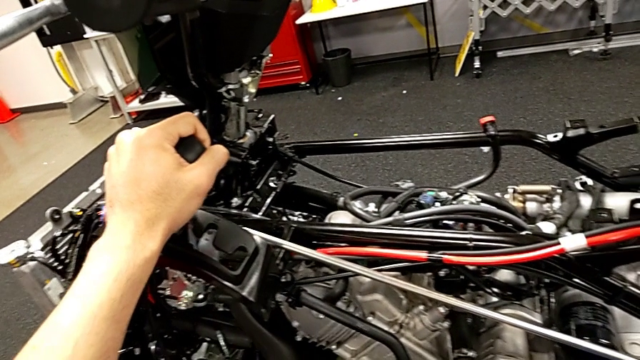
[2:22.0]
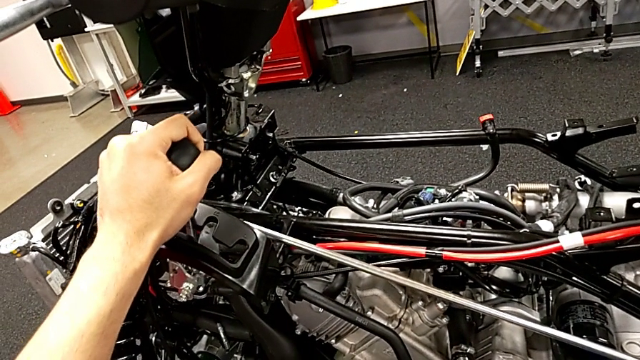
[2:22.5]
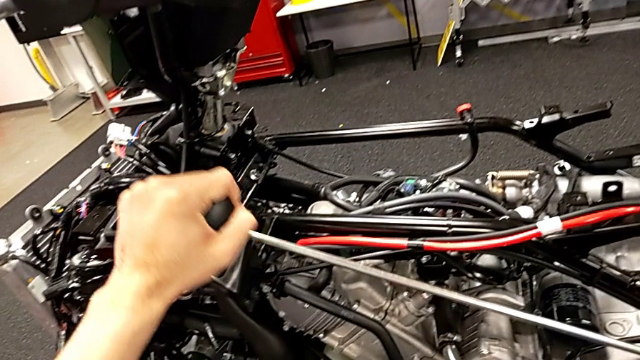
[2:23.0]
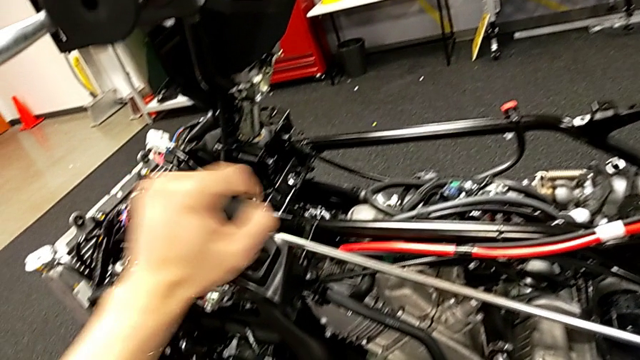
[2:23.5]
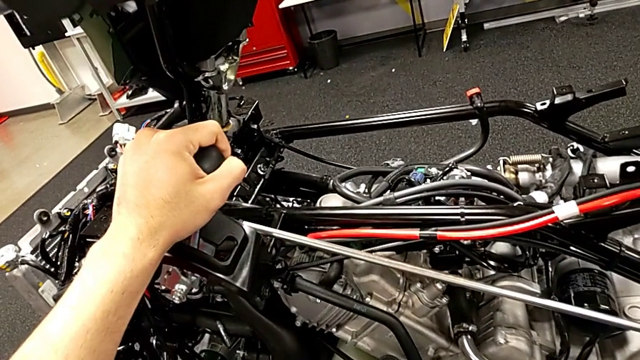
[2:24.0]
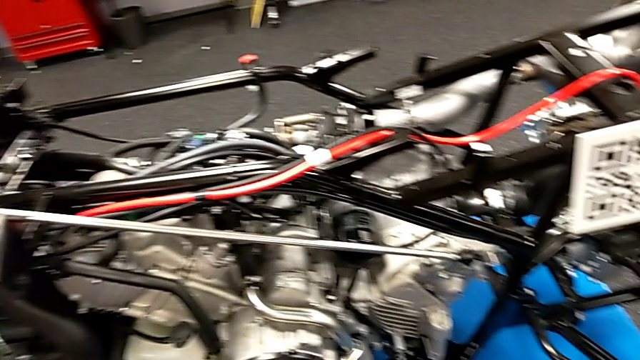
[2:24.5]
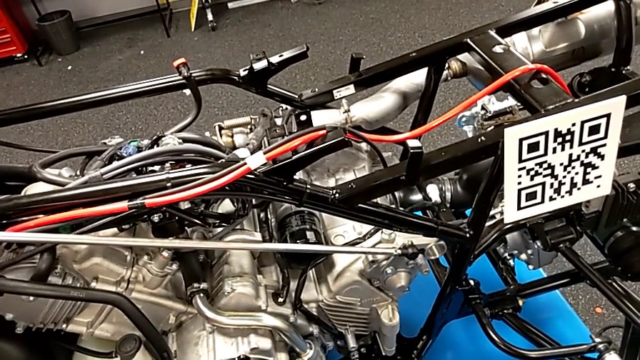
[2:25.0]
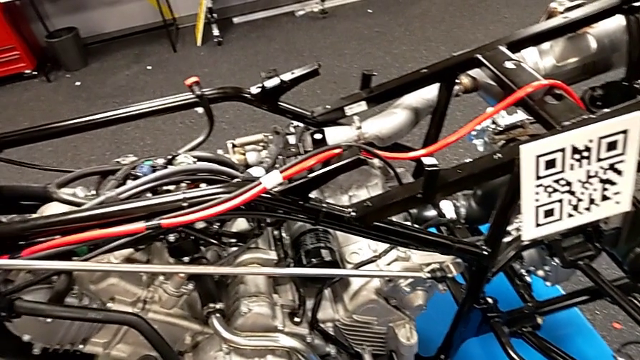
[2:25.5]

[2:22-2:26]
The camera wearer is shifting all the gears. They keep shifting the lever.

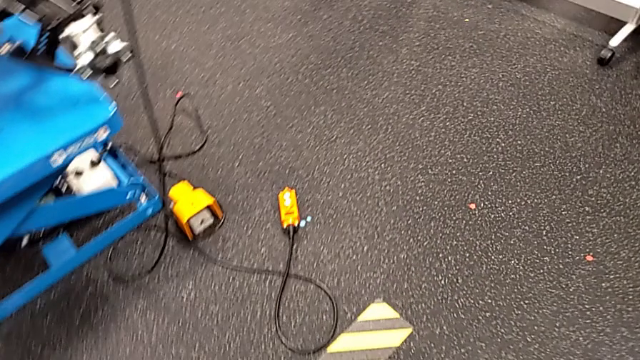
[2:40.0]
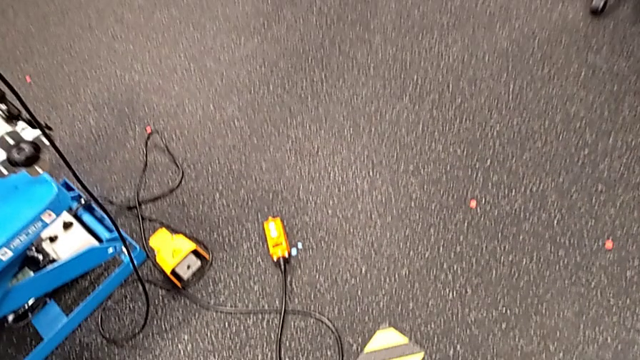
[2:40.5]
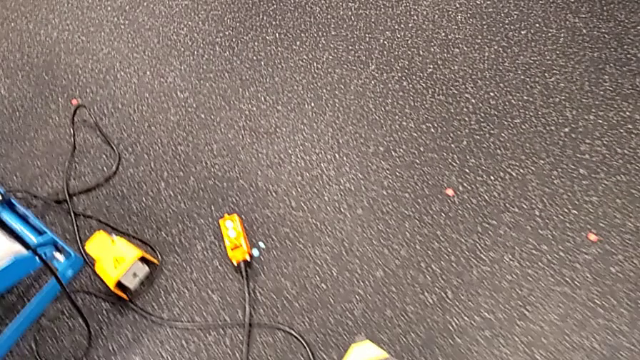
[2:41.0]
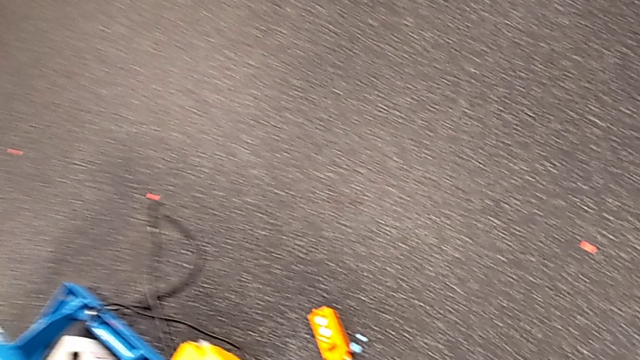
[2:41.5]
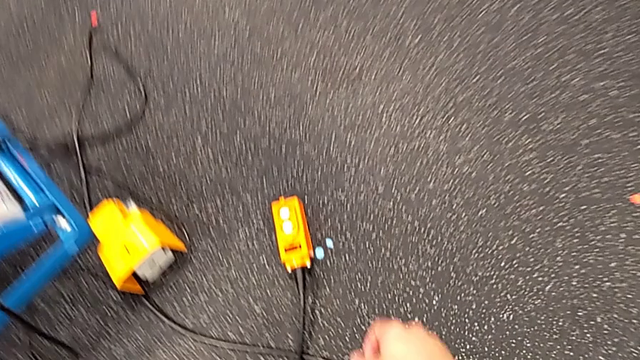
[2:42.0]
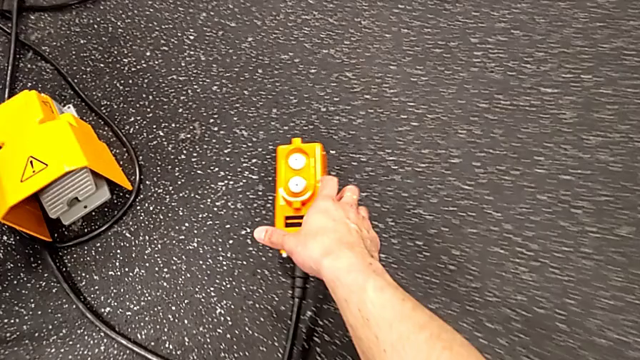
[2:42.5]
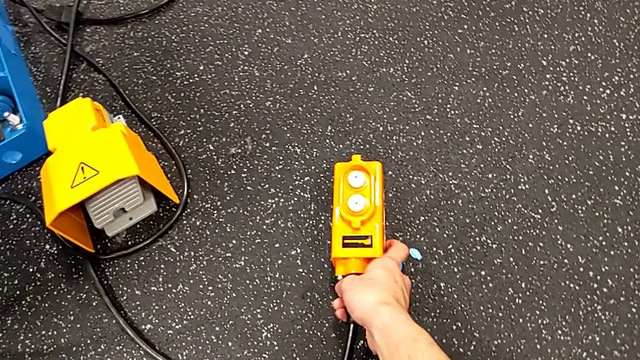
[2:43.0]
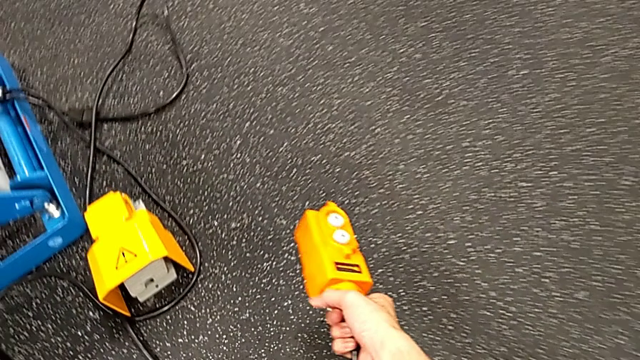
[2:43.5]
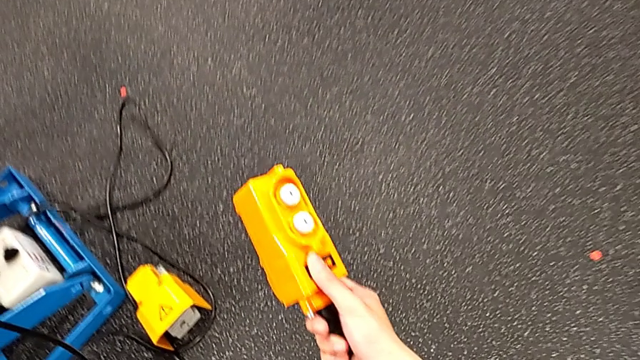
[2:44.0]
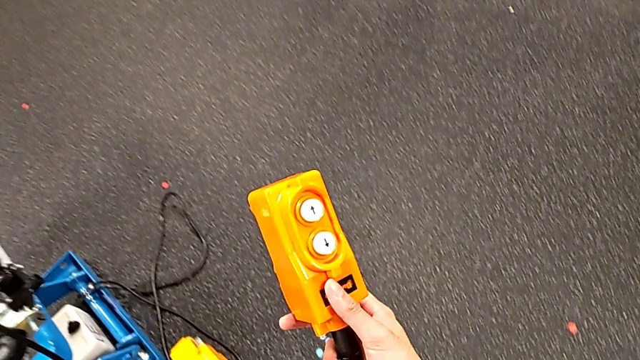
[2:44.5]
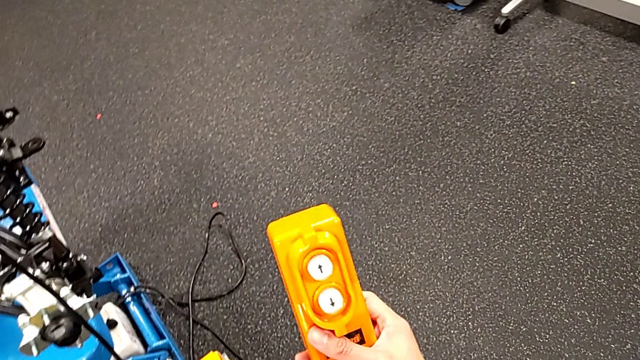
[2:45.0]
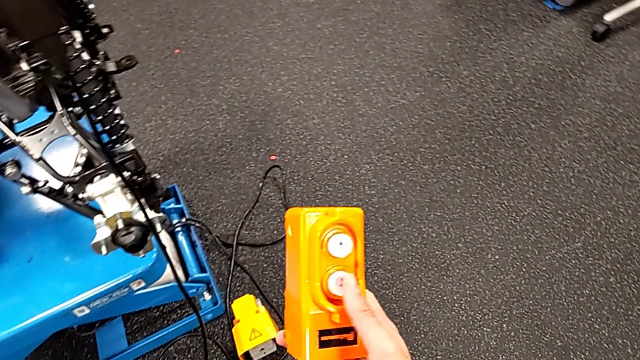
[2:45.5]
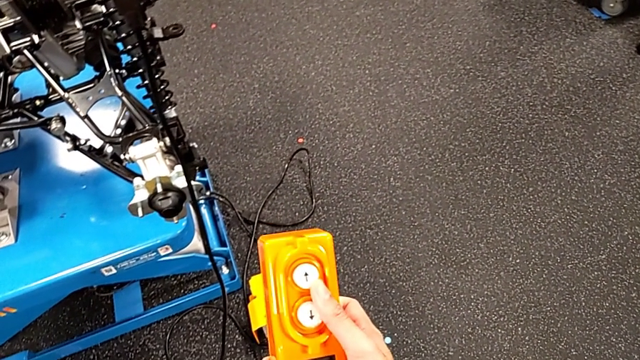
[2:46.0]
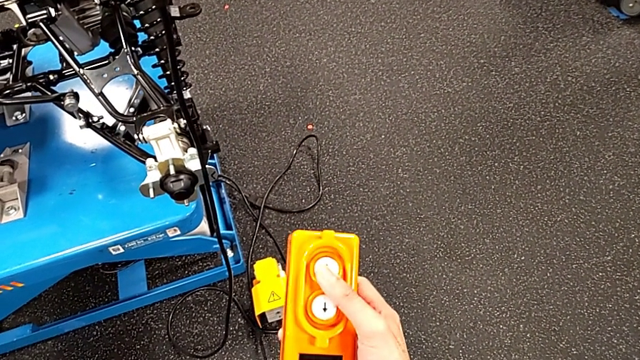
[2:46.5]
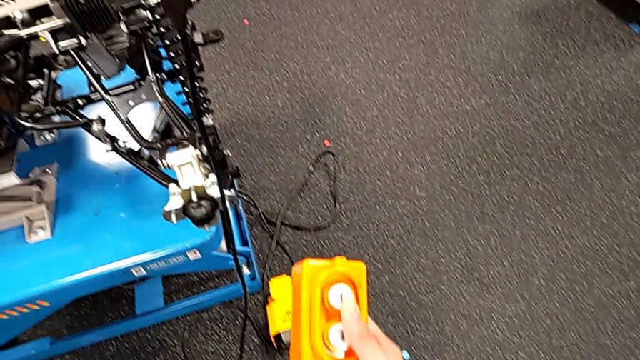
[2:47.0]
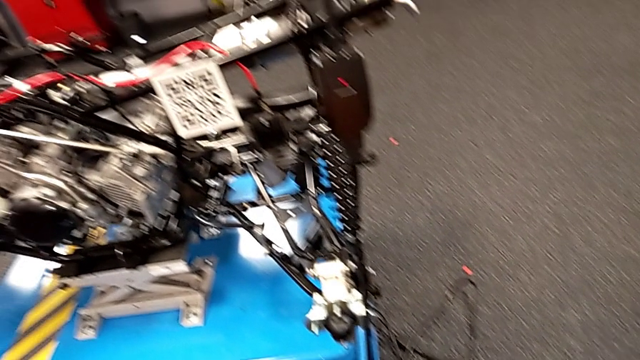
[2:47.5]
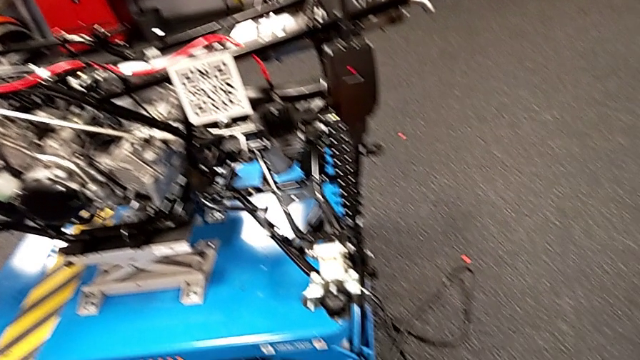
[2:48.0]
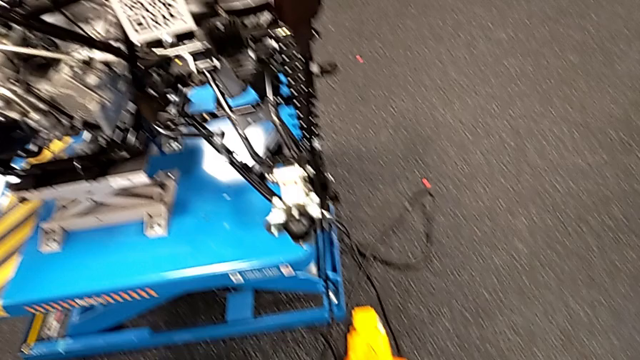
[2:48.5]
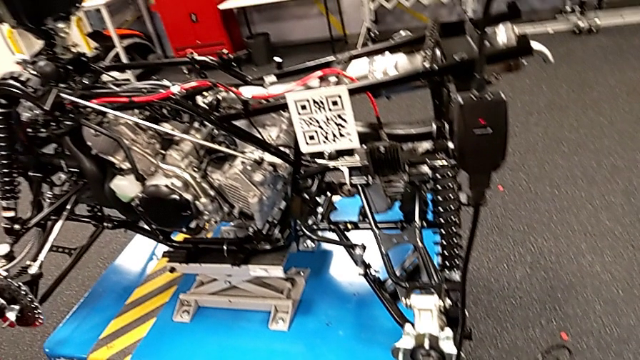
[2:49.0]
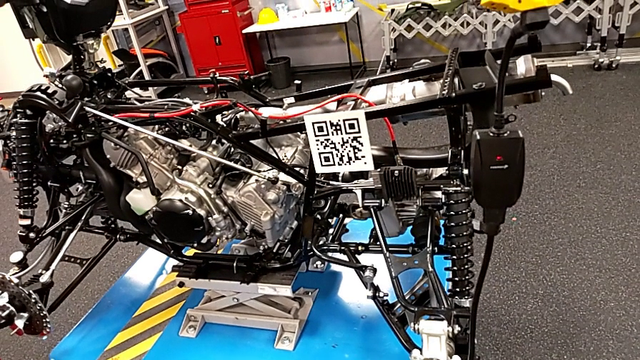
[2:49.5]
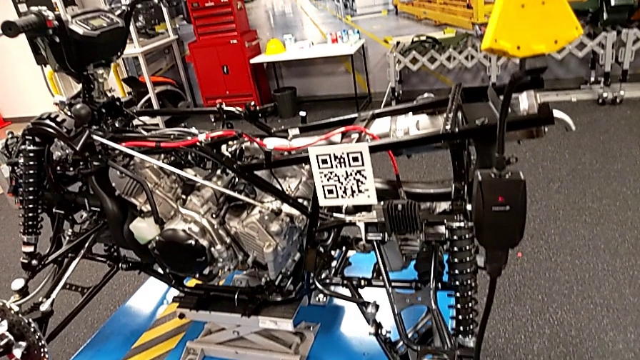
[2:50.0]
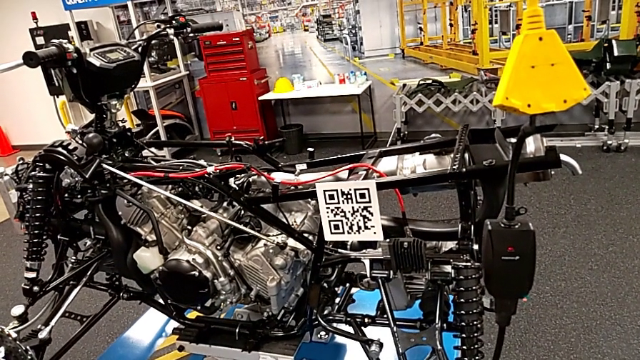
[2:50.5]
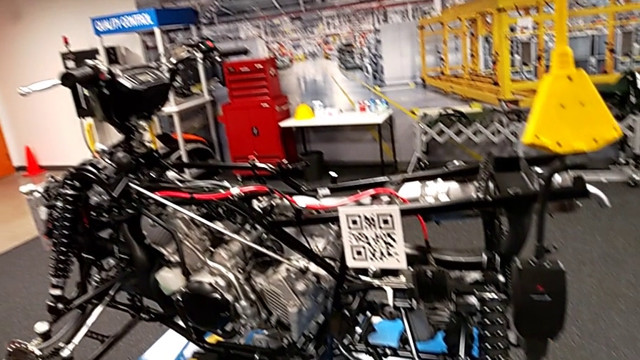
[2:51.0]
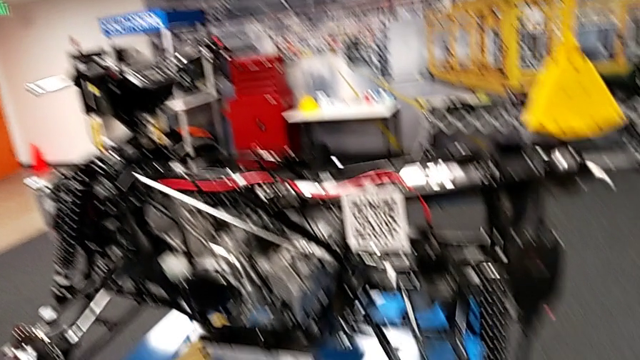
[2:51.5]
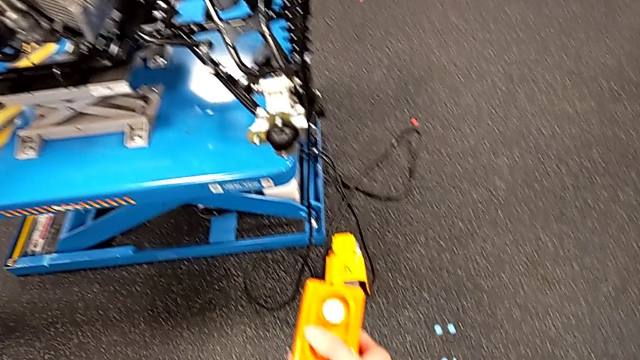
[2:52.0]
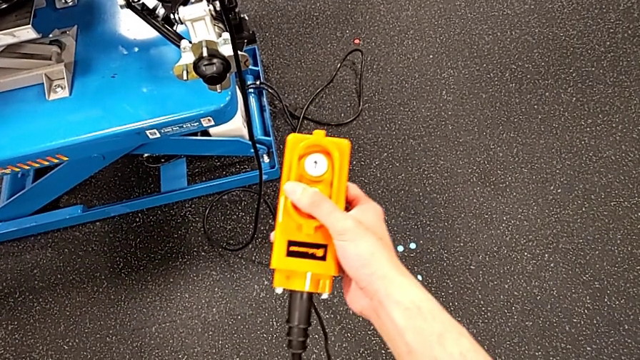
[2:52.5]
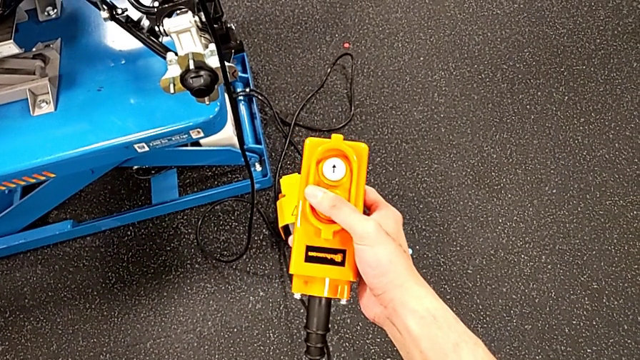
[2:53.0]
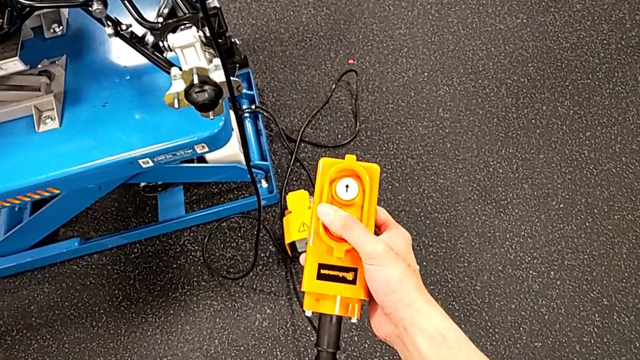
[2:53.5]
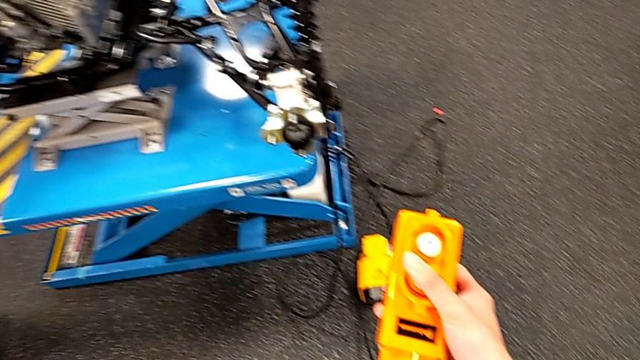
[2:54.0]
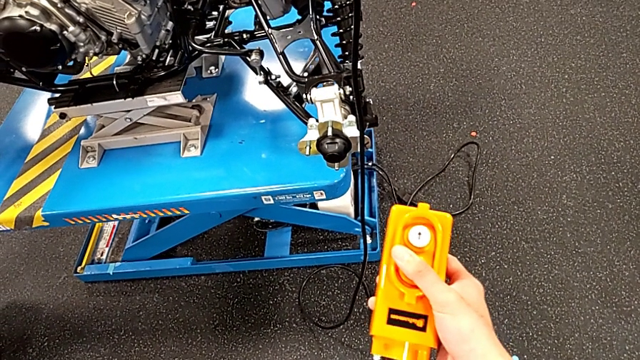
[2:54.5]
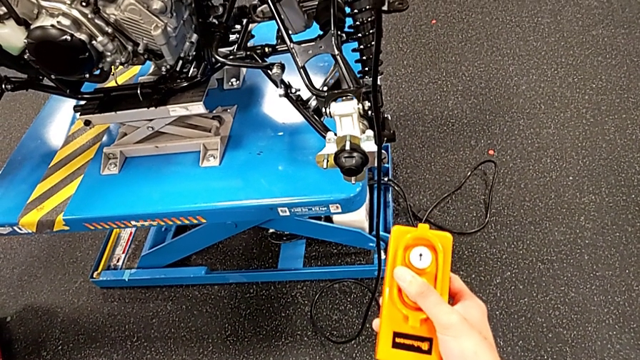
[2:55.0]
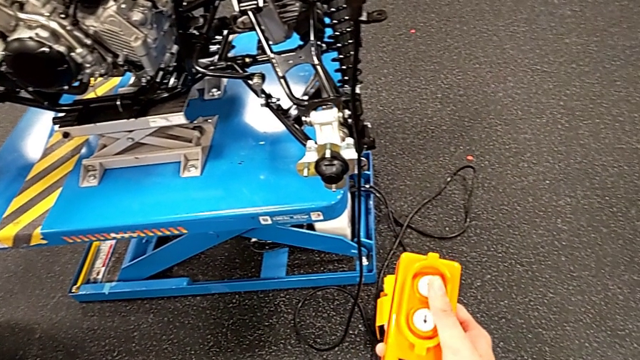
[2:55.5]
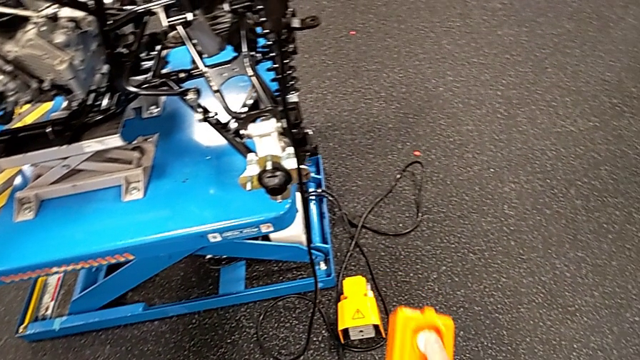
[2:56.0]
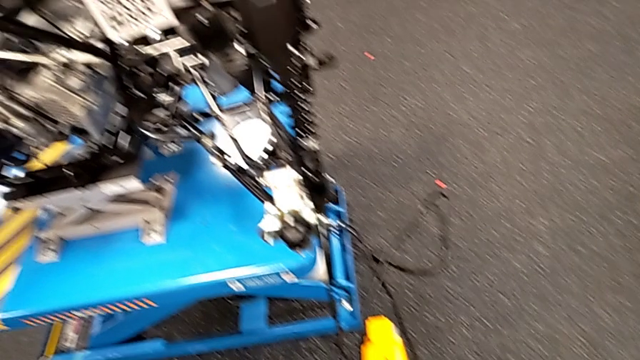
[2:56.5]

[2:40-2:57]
The camera wearer is using the remote to lift and lower the ATV. They grab the remote, hold it, press the button down, press it, press it up and press it down.
